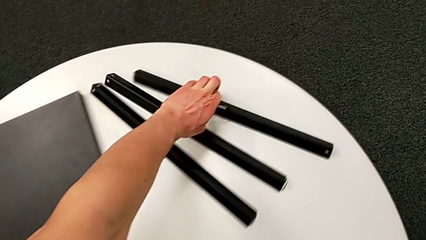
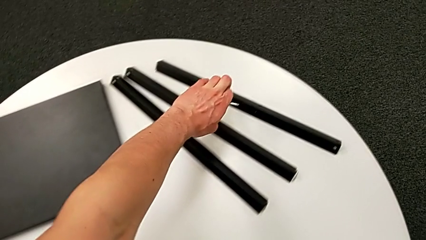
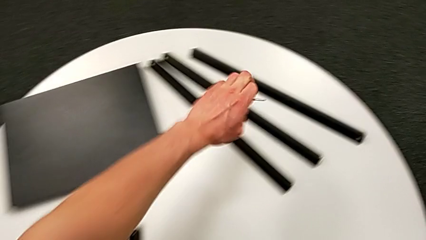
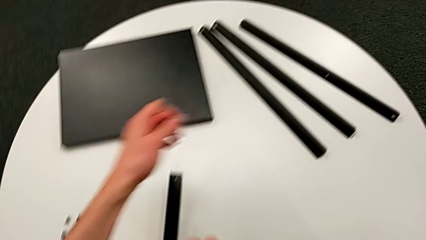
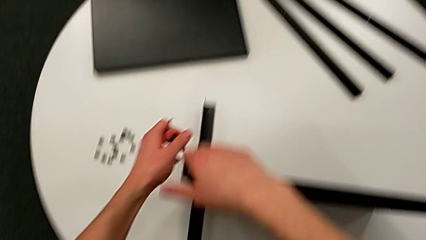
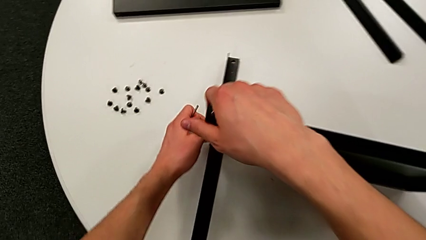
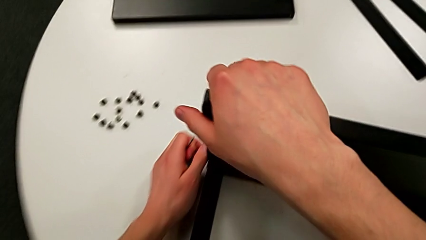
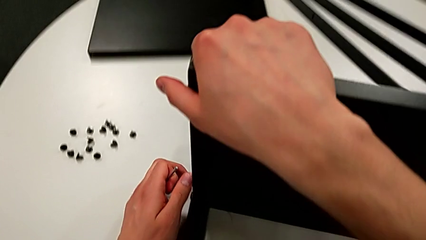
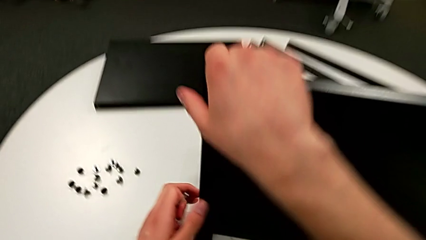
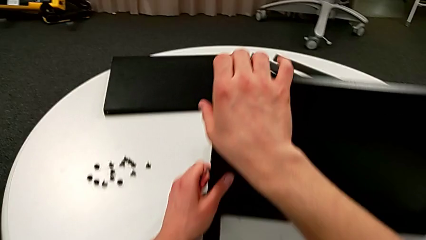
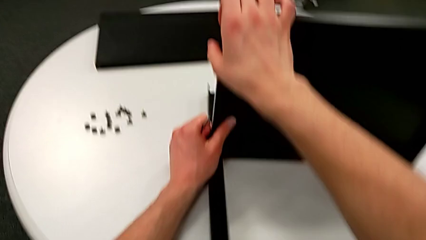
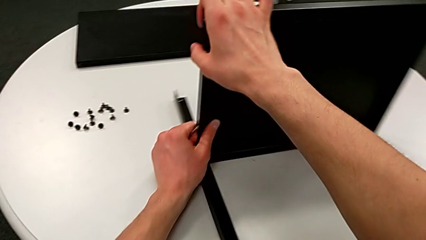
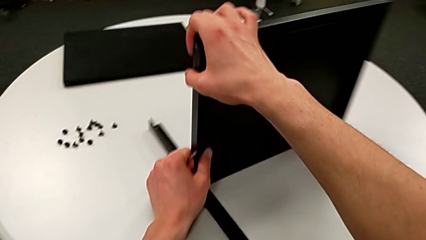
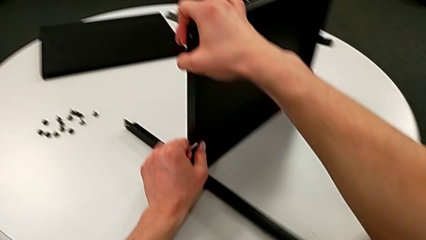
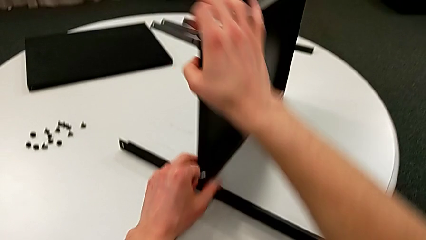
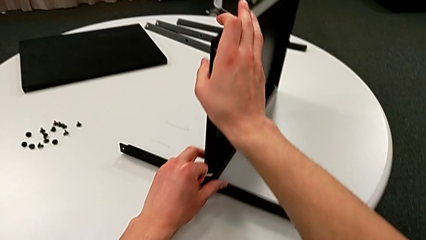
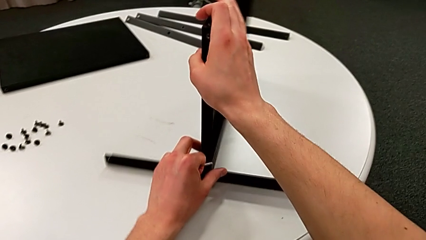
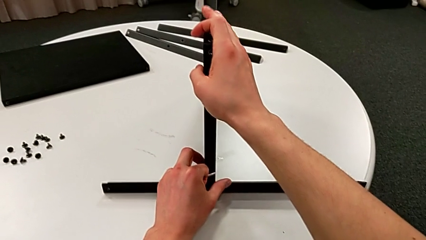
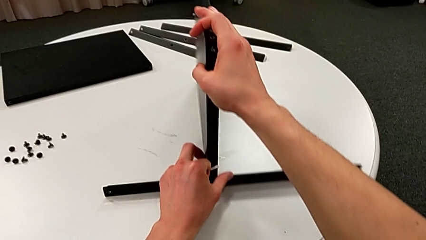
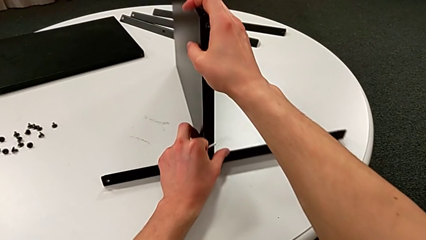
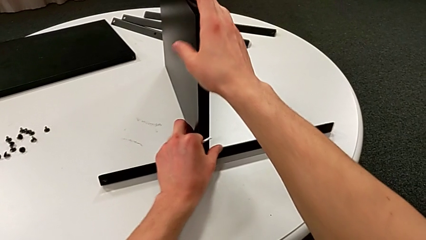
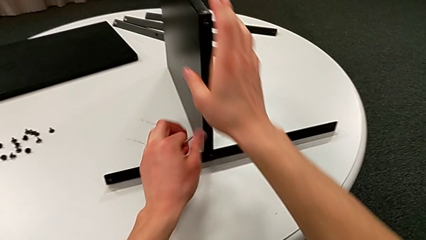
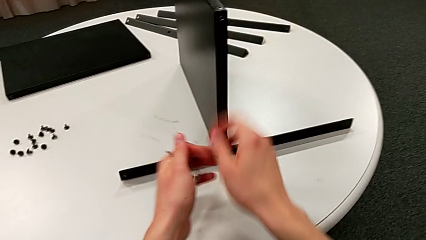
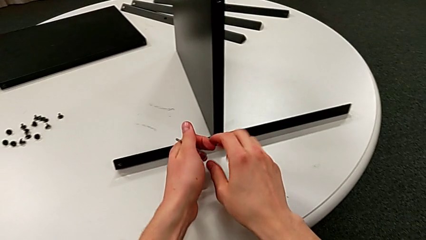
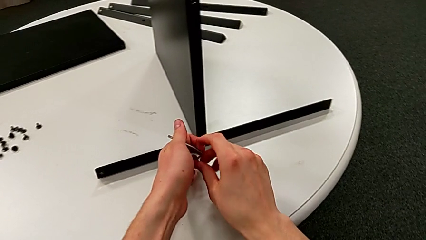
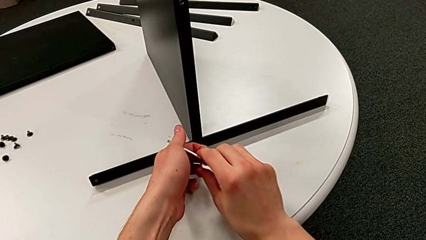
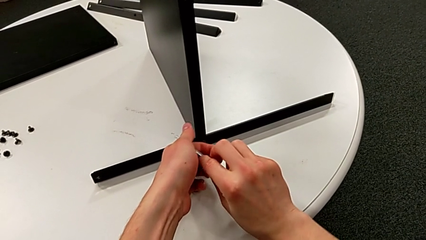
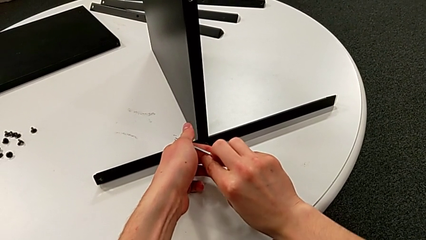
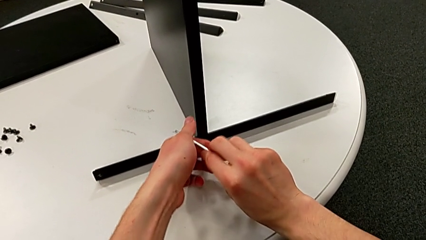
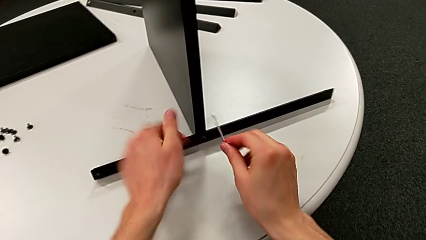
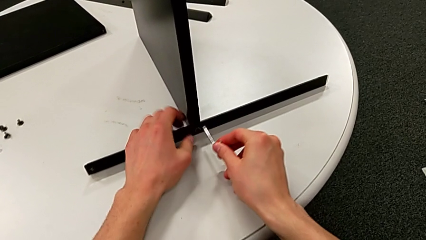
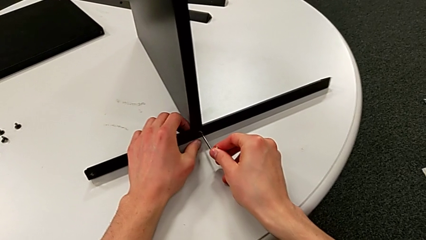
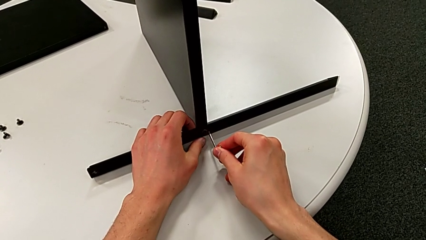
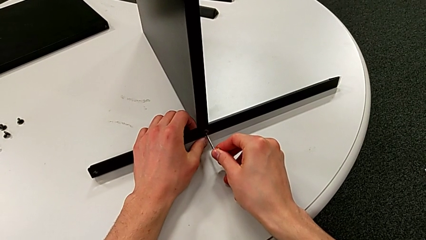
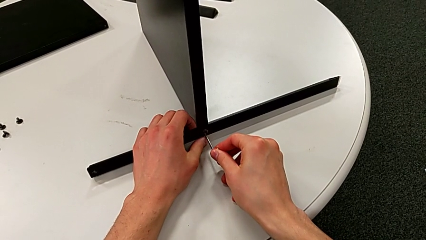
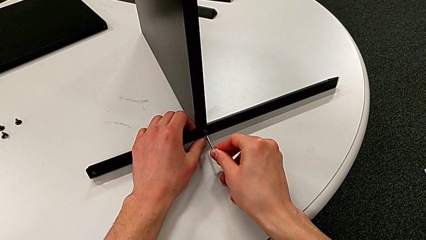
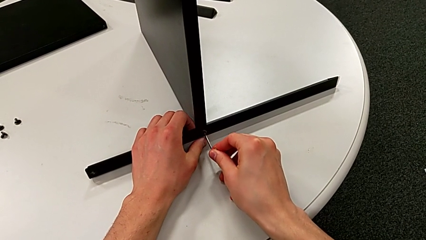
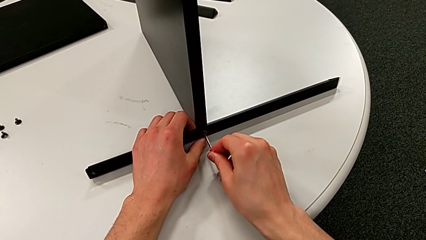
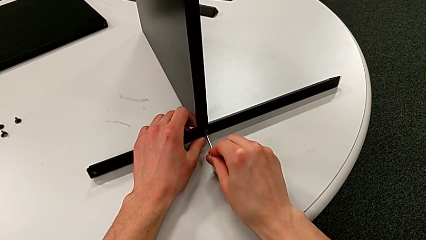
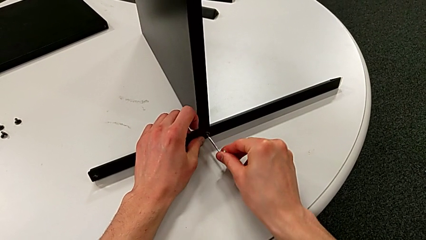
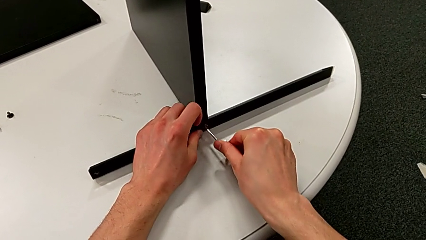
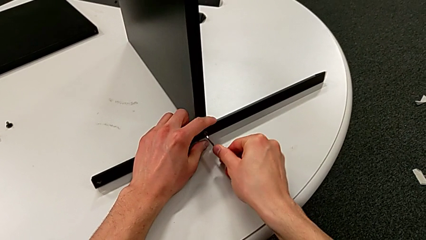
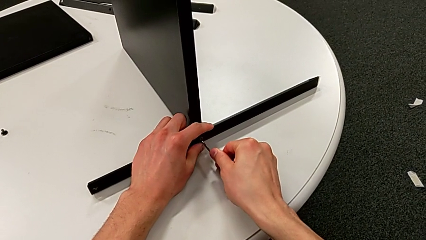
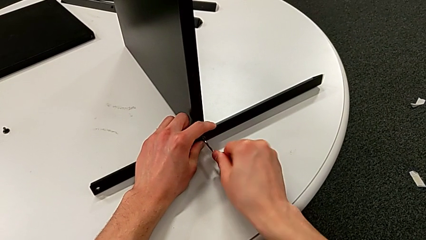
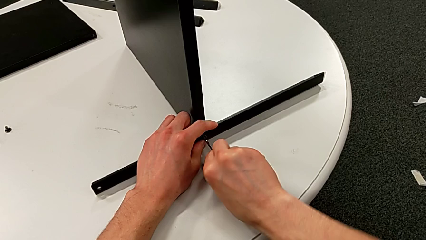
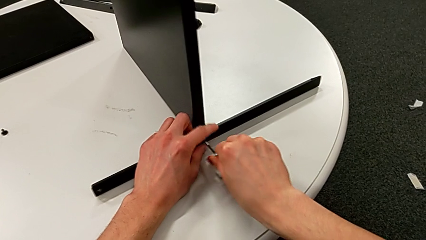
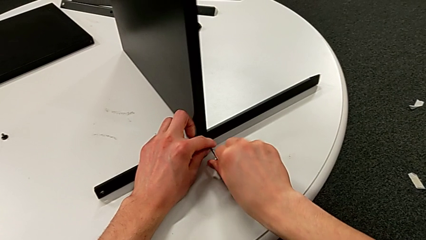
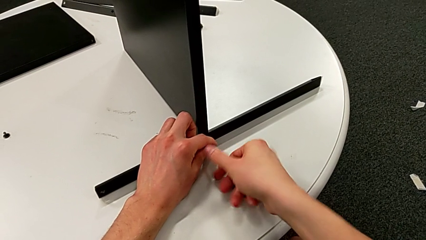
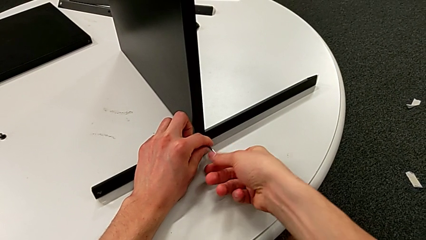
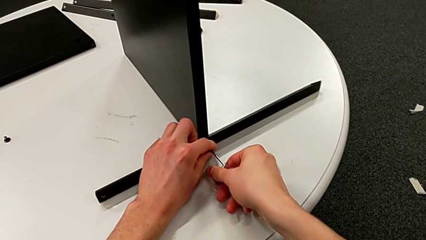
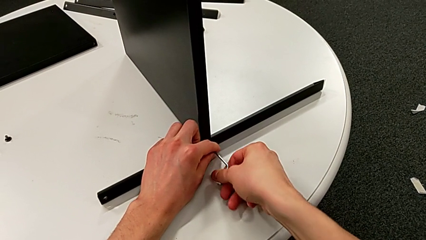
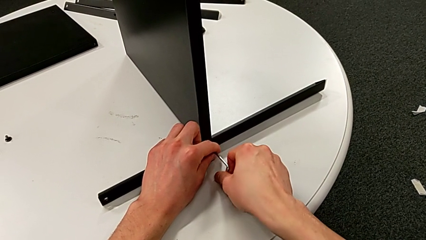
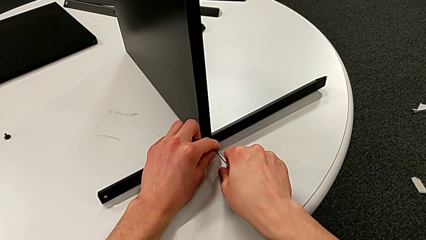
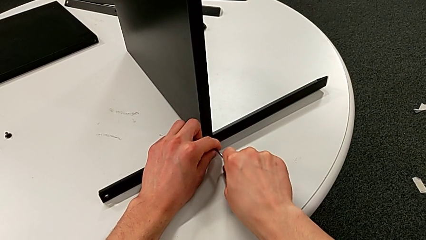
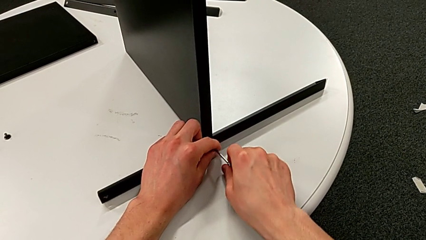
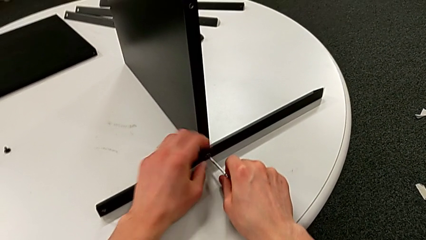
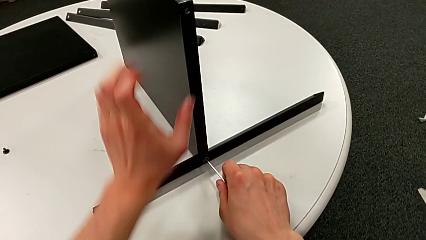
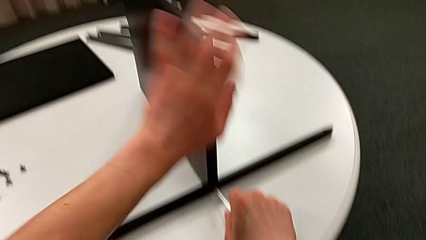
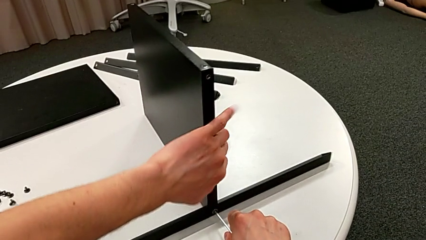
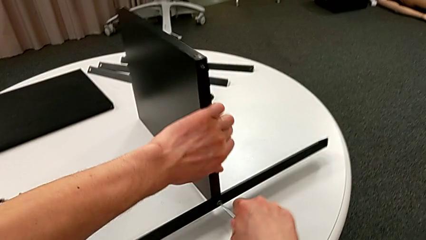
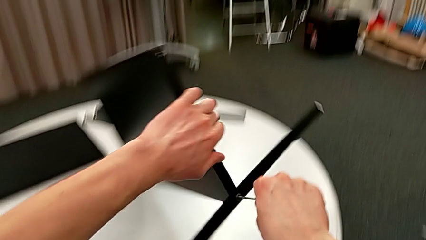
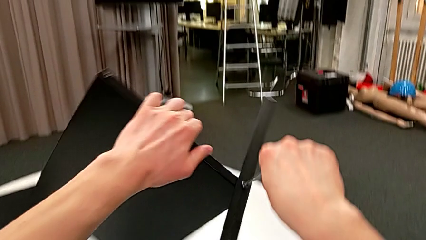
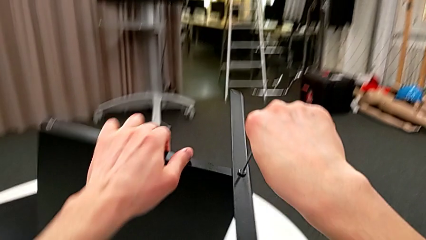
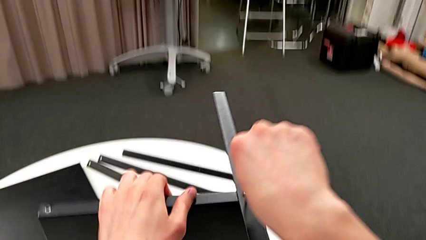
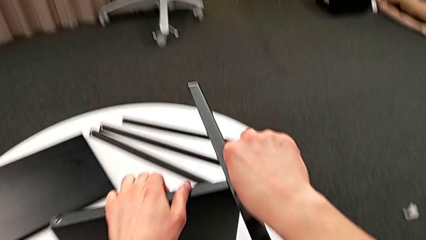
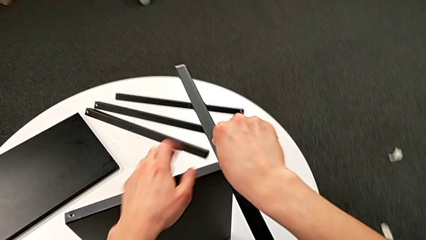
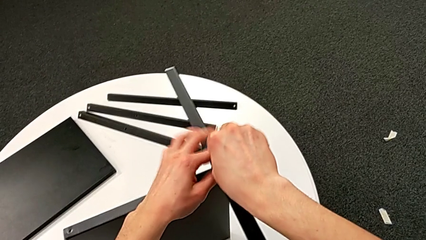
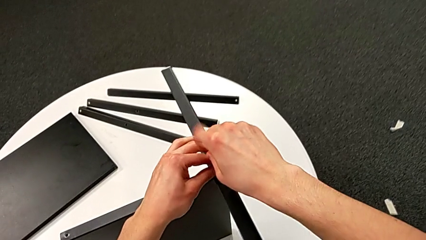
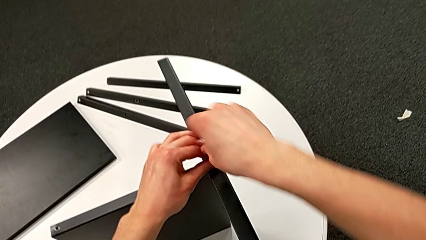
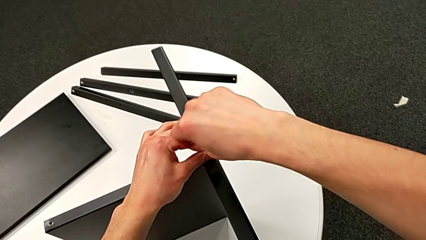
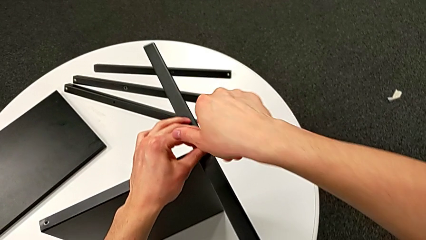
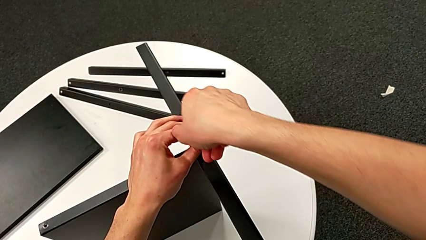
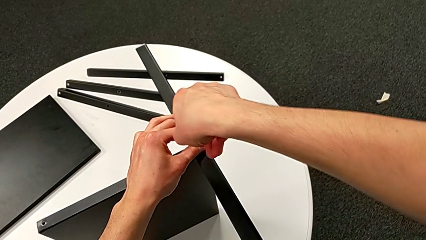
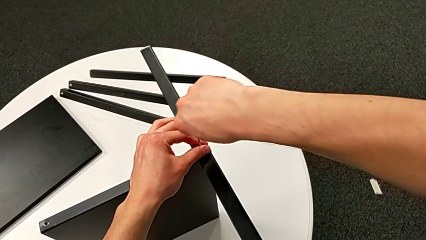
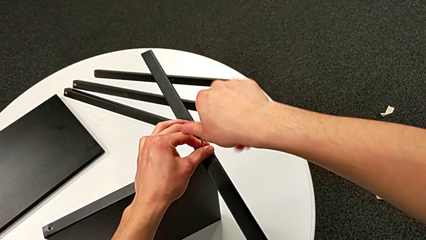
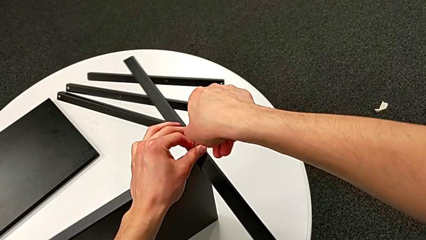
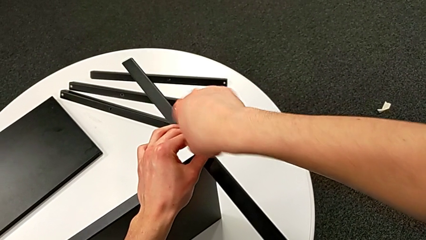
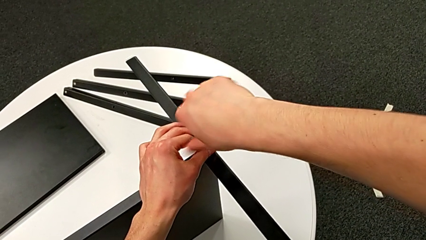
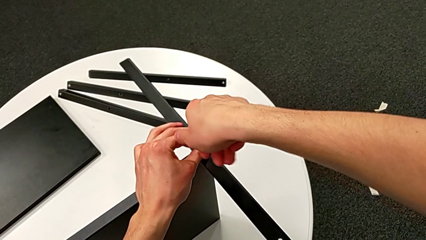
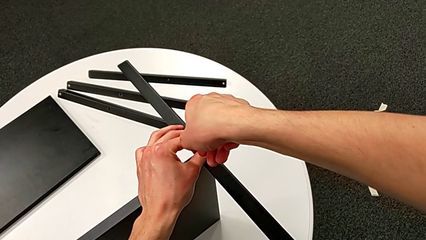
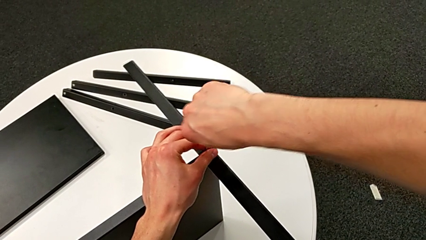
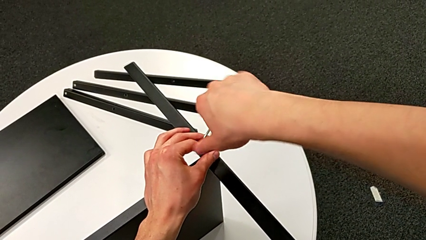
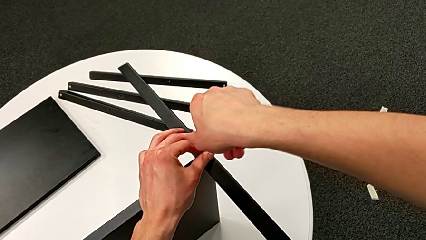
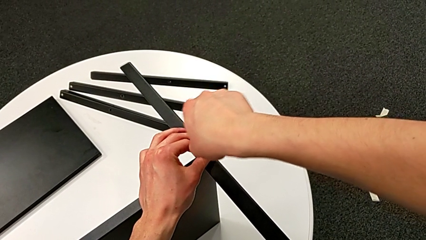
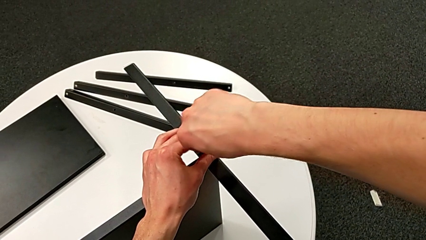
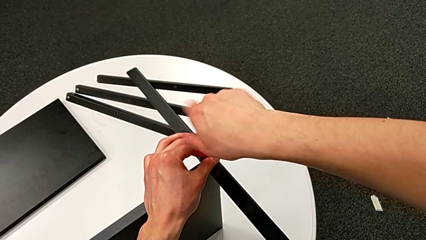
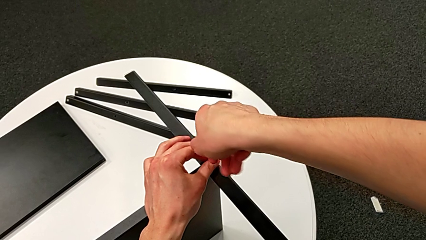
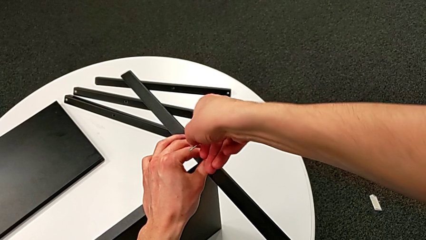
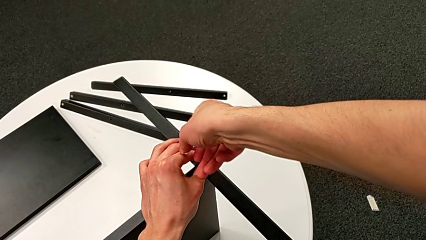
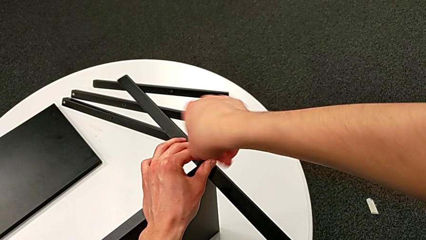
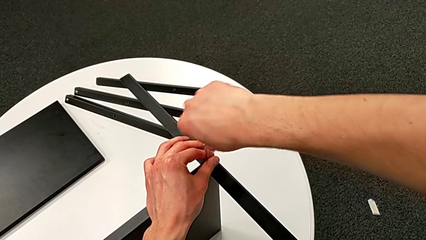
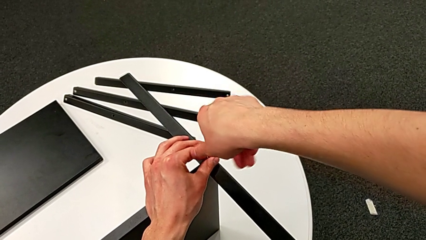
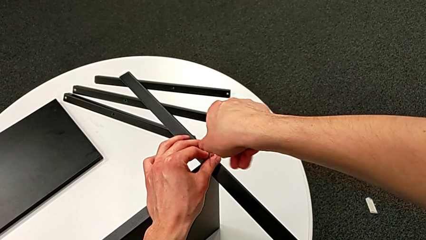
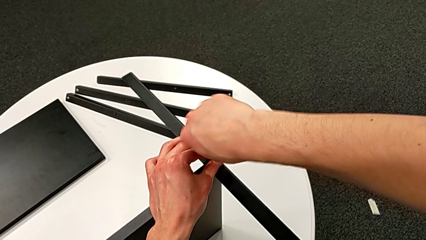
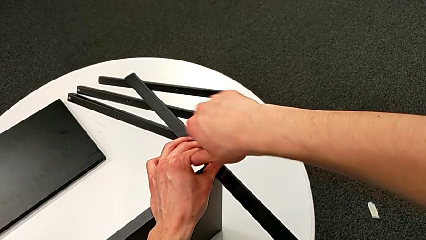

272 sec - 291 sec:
The camera wearer is disassembling the fourth leg of the shelf. They rotate the nightstand, grab the Allen wrench, insert it, begin to unscrew the hex socket head with the right hand and rotate the nightstand with the left hand.
